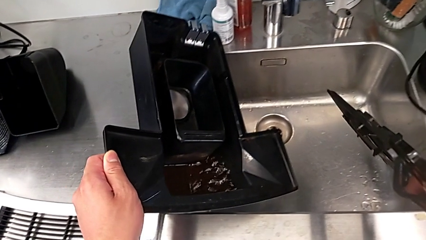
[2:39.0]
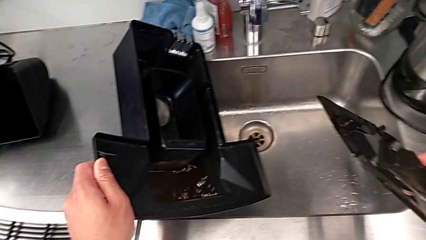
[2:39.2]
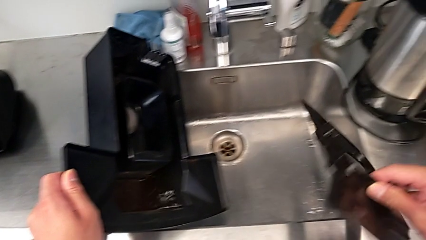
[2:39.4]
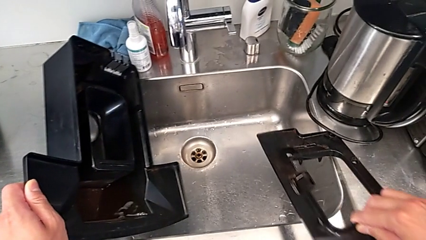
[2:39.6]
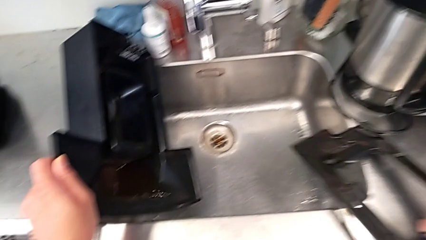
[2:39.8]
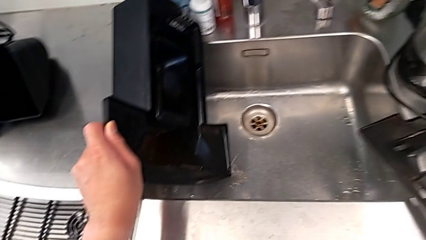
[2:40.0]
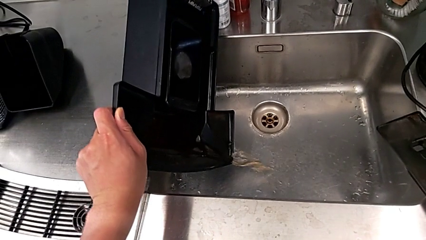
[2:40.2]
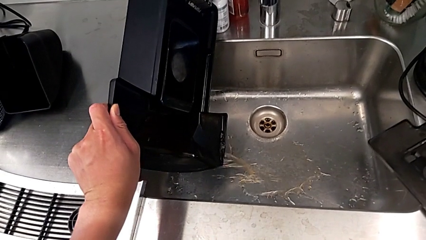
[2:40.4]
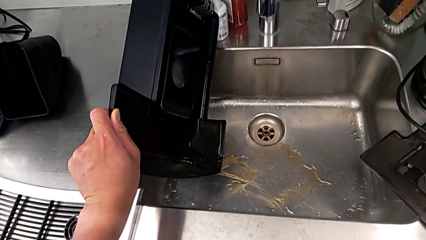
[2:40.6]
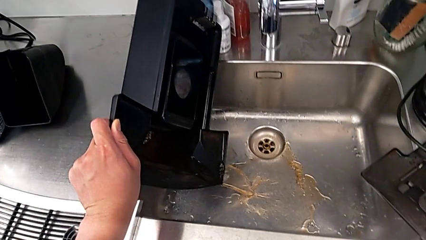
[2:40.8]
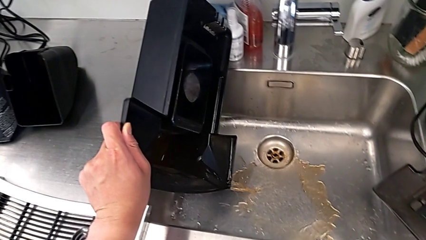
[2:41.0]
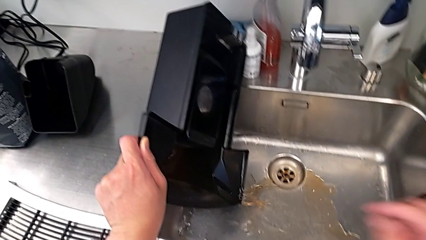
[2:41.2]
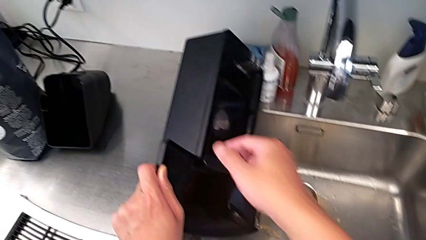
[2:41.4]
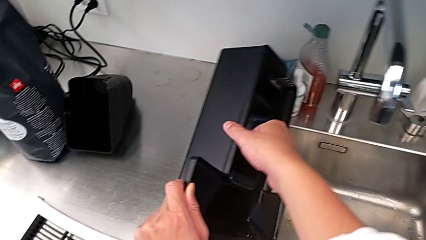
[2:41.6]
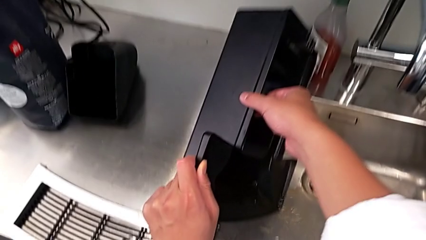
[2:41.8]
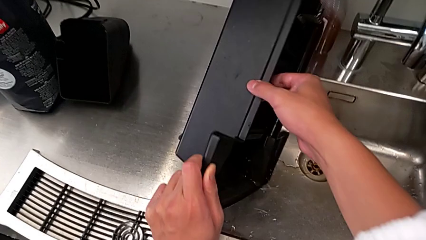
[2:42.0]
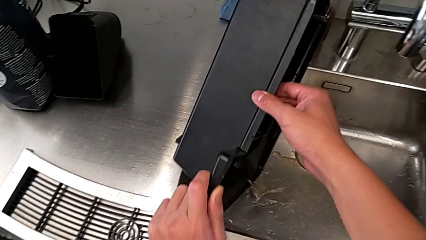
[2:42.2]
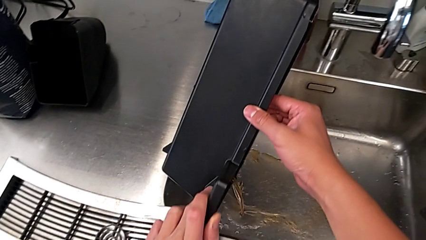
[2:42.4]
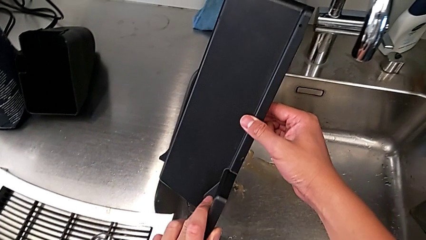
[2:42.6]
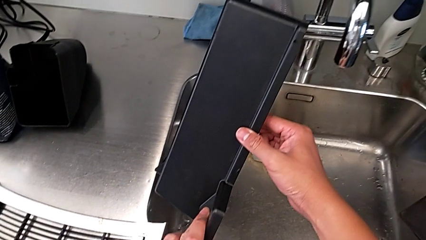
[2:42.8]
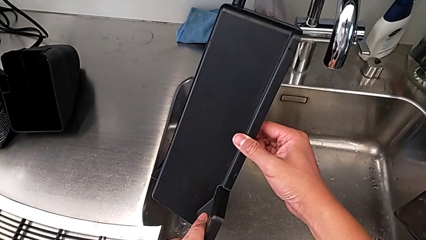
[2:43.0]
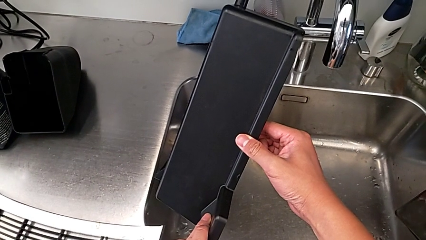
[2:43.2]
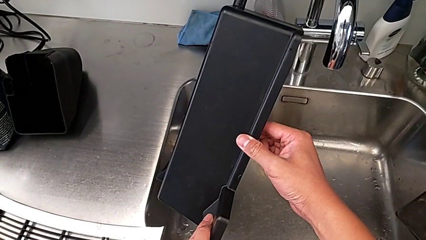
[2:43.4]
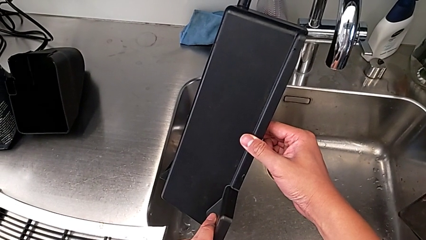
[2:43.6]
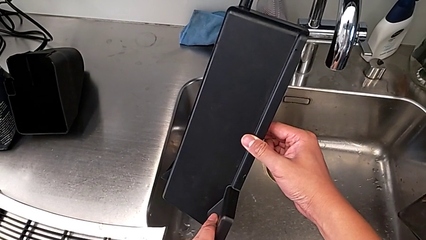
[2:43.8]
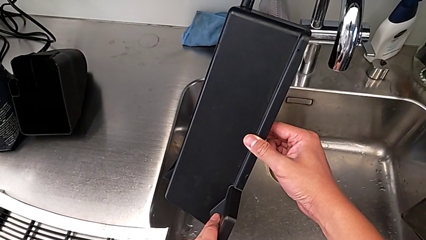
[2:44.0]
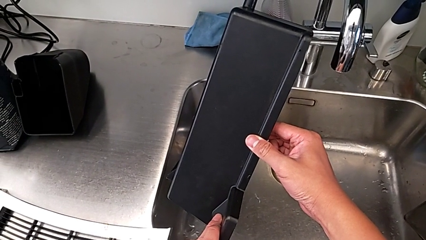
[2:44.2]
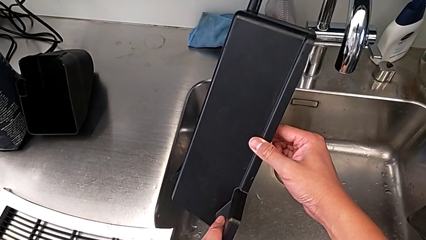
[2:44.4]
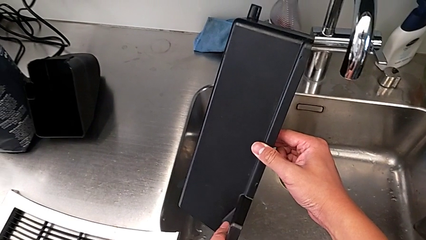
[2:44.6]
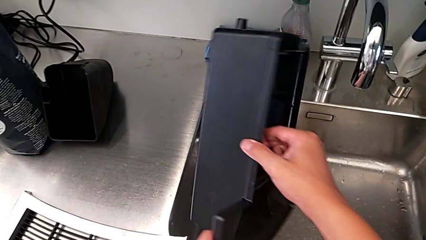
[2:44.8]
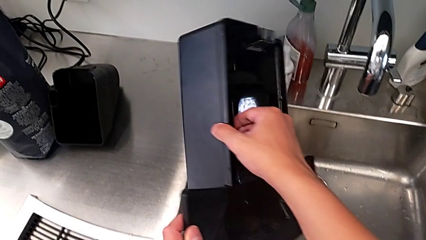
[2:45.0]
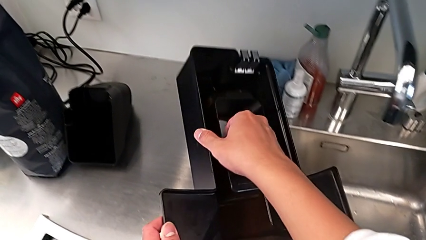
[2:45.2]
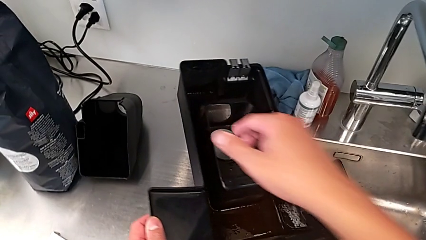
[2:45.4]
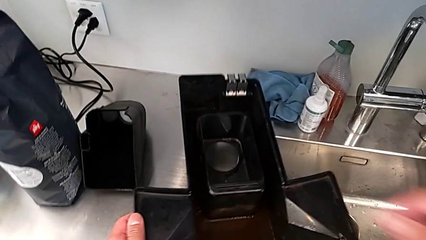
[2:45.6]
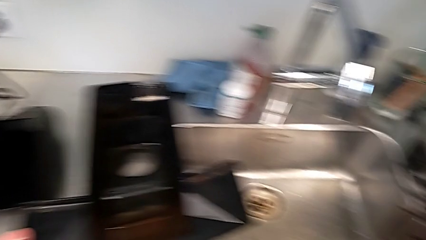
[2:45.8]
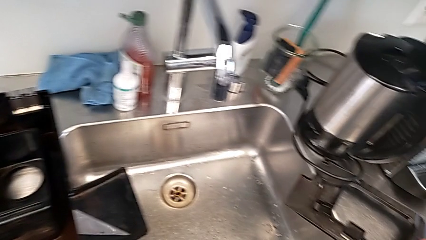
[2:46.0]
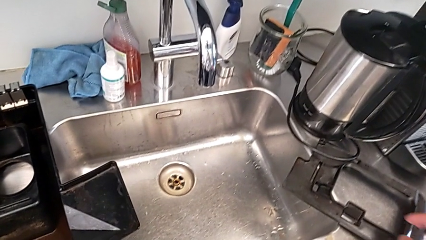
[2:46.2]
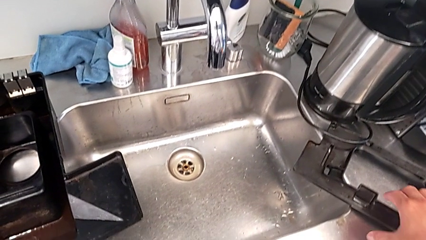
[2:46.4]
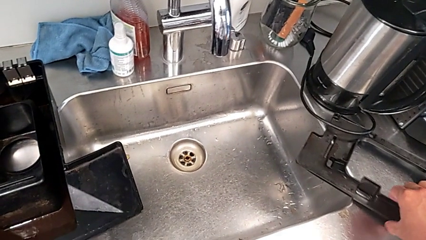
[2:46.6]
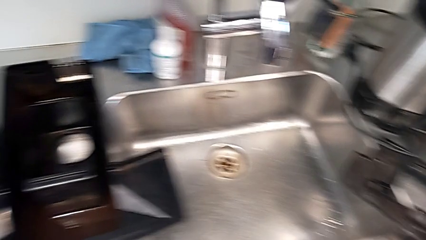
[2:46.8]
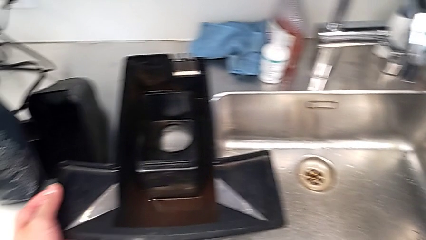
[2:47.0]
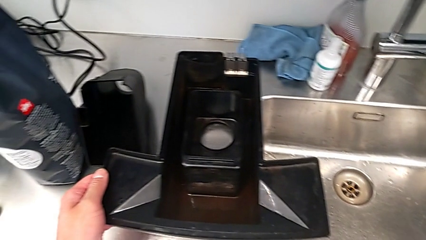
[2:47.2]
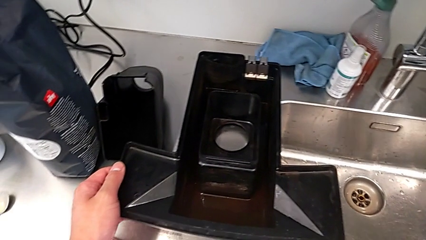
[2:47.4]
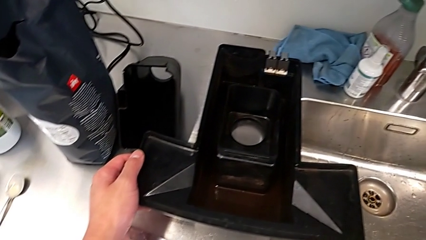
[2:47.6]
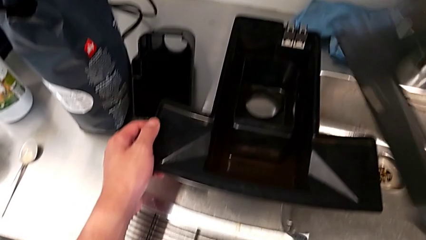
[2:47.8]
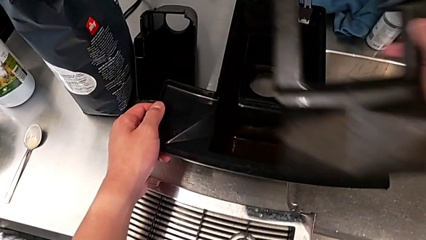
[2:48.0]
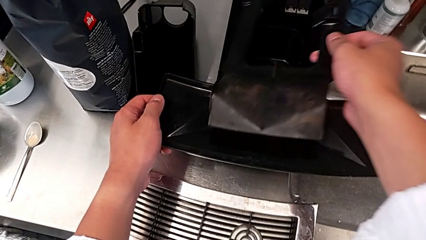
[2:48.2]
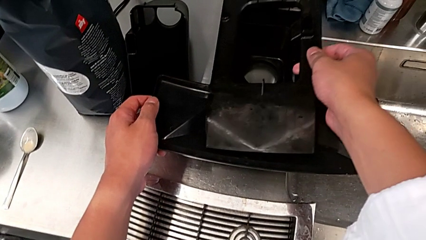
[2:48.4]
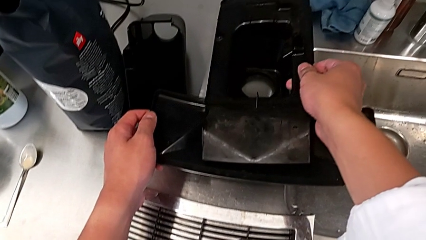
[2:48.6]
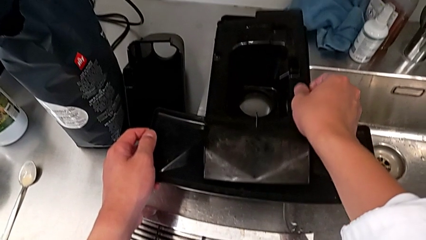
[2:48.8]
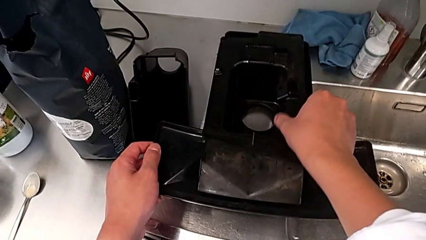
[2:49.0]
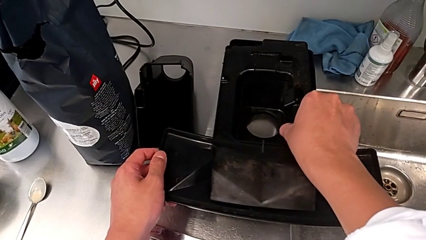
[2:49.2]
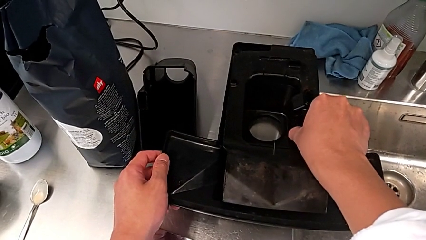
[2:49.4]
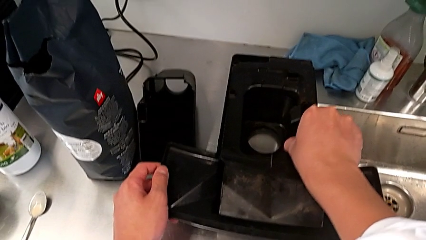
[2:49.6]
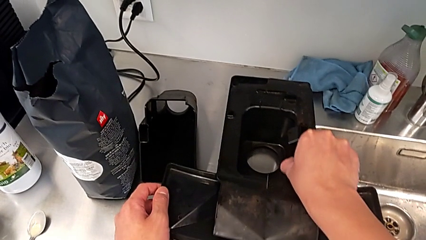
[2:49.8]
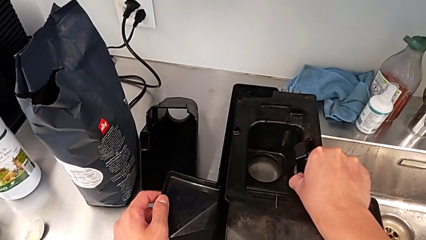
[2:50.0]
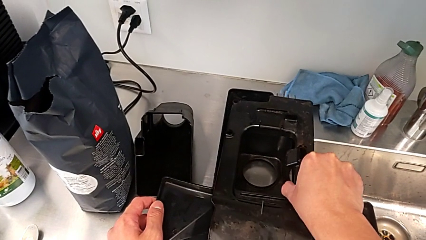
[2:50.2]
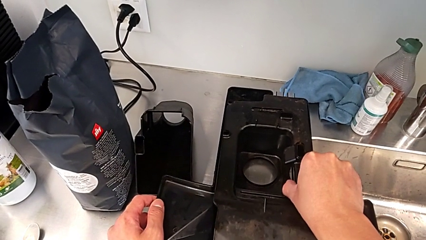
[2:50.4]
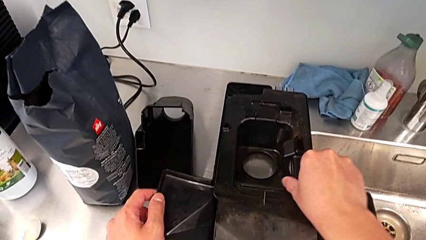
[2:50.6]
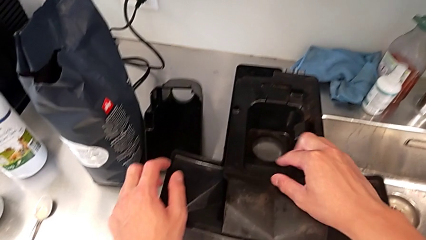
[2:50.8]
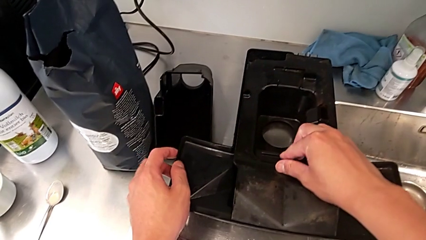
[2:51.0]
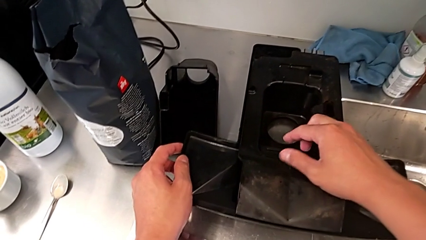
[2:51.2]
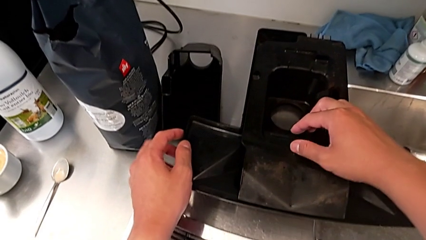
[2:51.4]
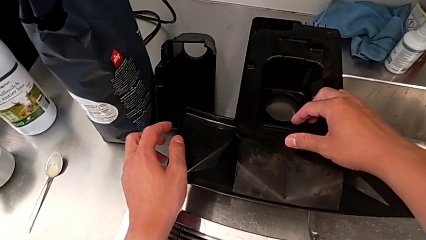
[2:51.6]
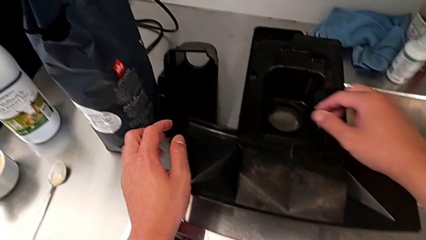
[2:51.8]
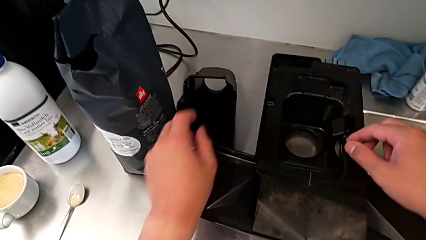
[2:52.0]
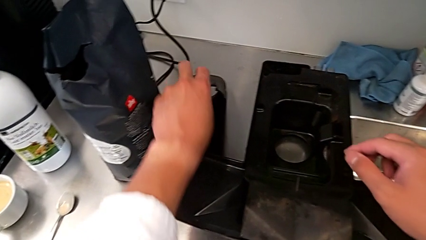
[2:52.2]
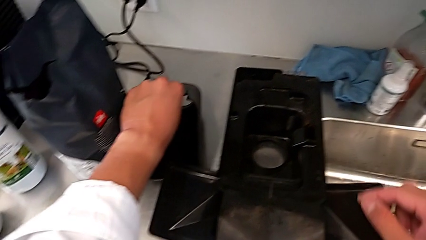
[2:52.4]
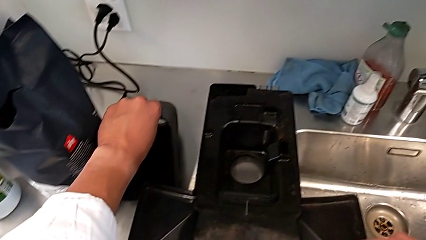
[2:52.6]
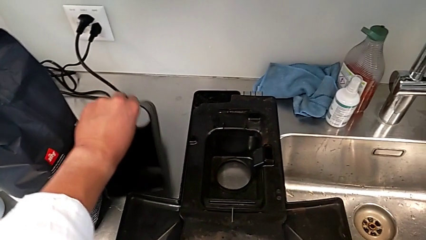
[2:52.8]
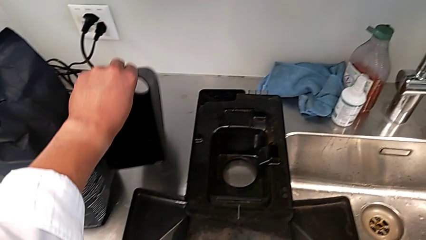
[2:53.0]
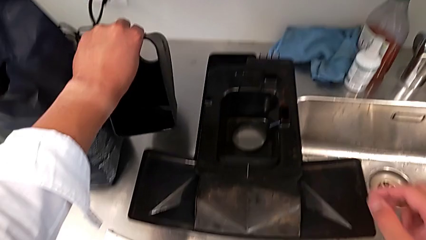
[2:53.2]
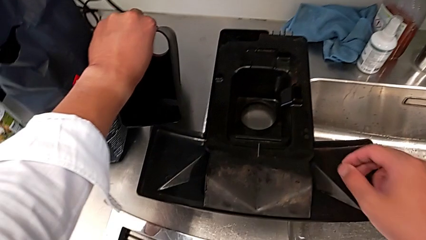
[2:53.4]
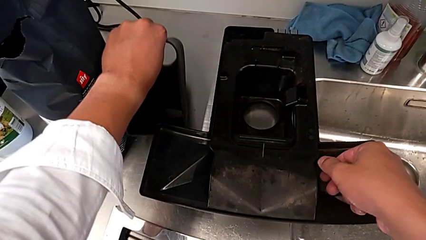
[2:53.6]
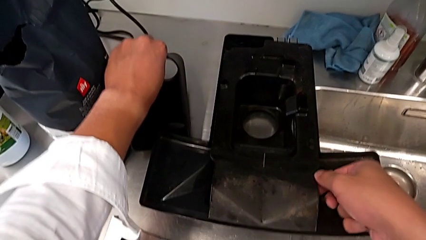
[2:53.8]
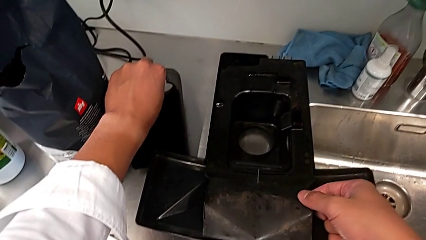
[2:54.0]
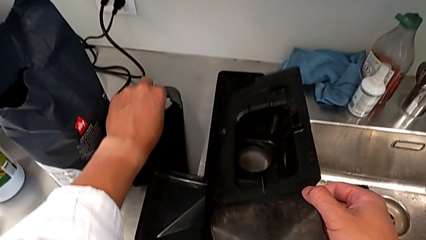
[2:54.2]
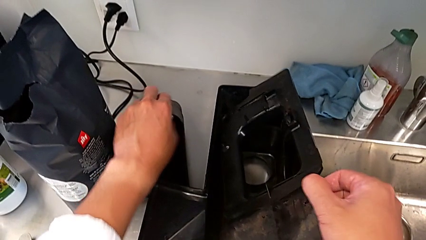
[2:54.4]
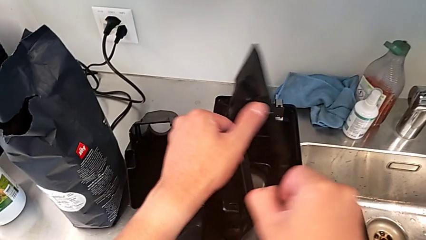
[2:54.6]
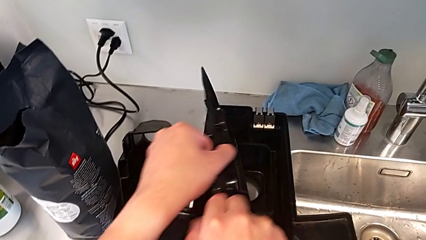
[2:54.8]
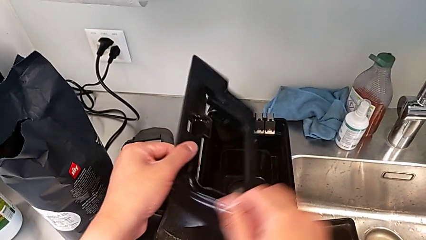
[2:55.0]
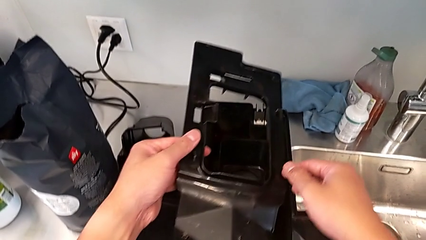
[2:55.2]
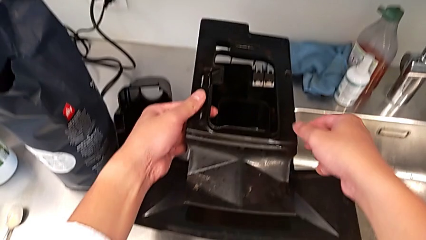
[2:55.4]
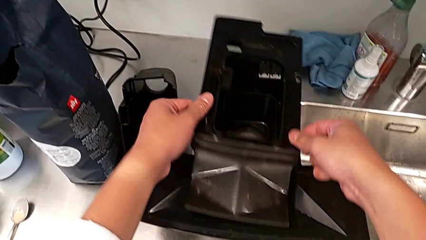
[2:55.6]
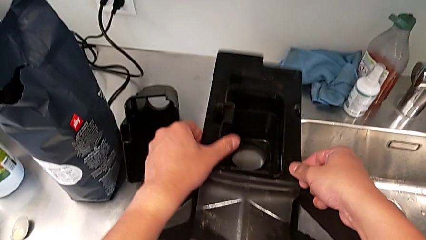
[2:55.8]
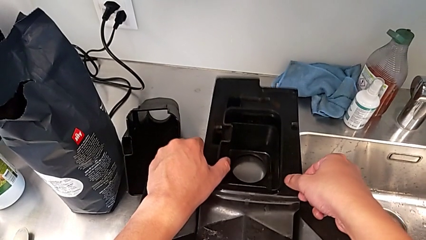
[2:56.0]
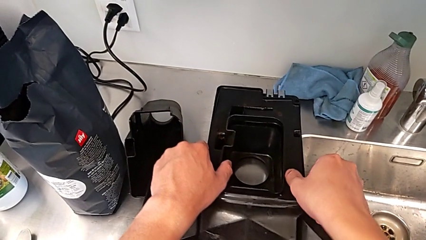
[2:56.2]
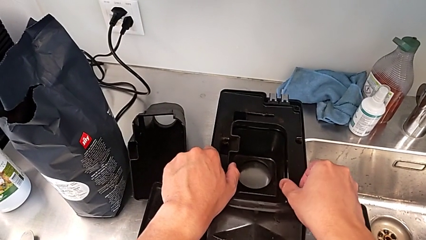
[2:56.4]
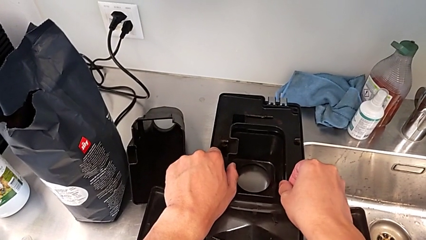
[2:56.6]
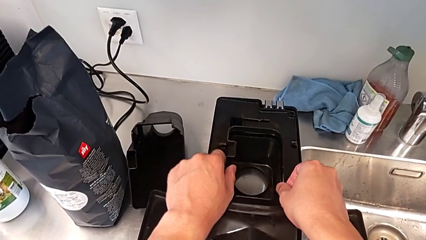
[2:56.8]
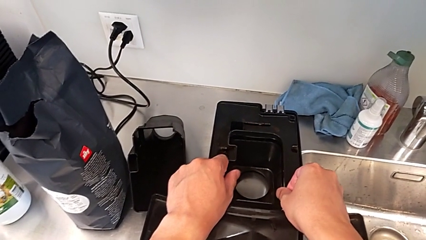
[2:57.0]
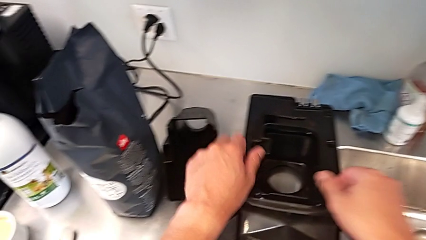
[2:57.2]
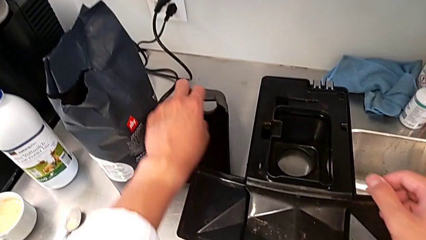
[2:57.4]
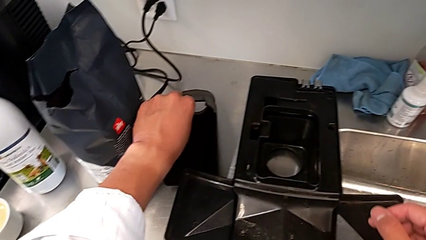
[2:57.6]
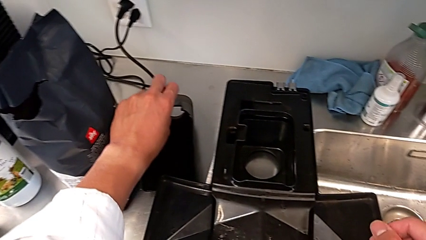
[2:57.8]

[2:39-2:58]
The camera wearer is pulling out the bottom drip tray that is rectangular. They empty the drip tray, place it, wrongly place the rectangular cover, putting the cover upside down, grab the drip tray, flip the rectangular cover and place it.
